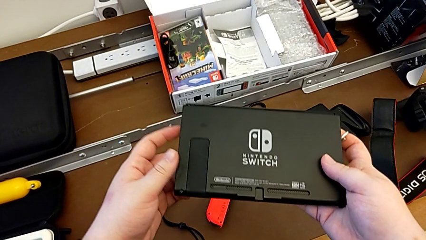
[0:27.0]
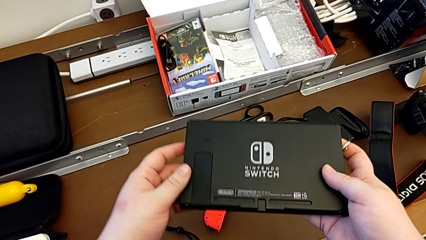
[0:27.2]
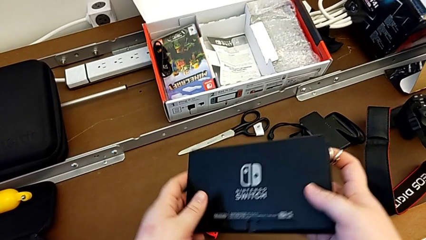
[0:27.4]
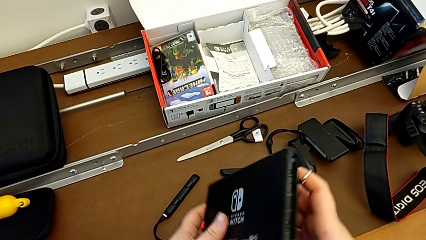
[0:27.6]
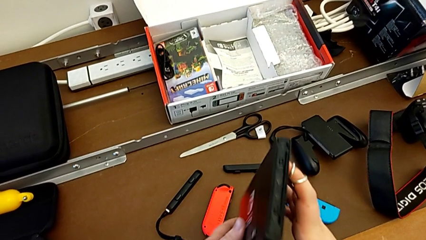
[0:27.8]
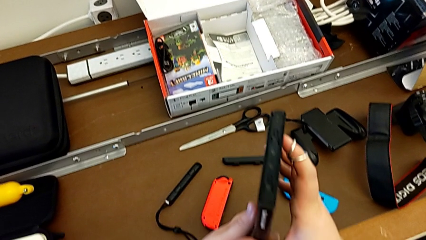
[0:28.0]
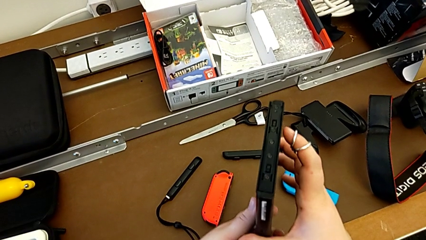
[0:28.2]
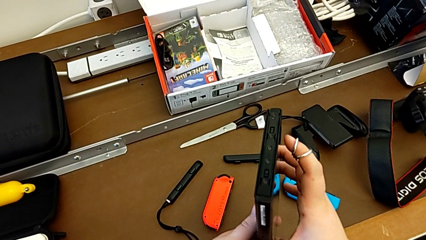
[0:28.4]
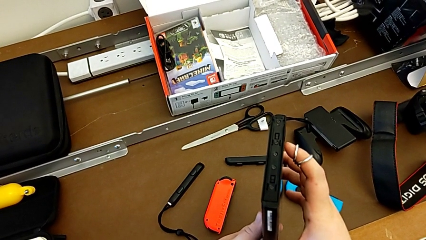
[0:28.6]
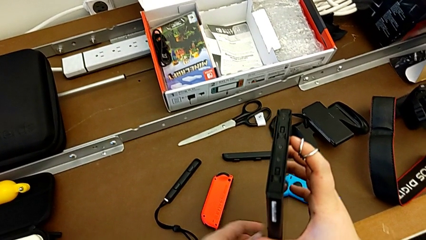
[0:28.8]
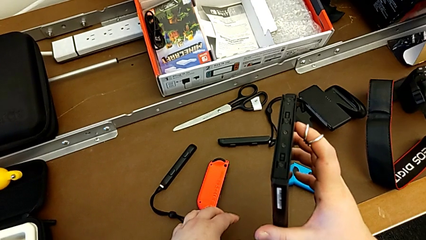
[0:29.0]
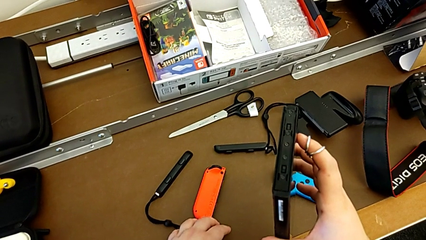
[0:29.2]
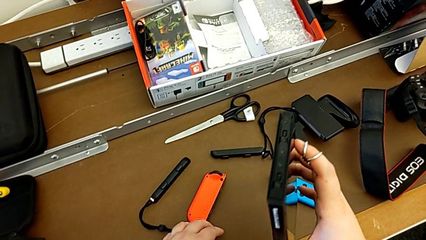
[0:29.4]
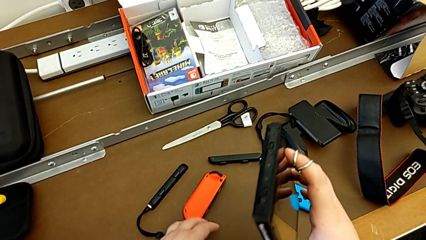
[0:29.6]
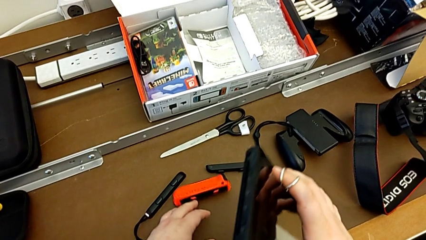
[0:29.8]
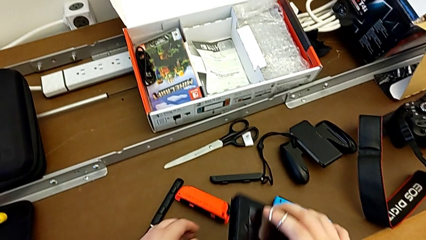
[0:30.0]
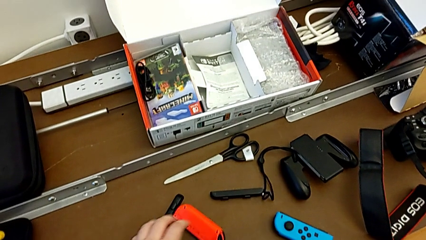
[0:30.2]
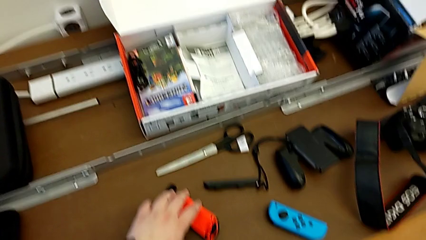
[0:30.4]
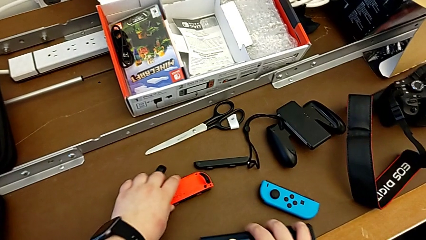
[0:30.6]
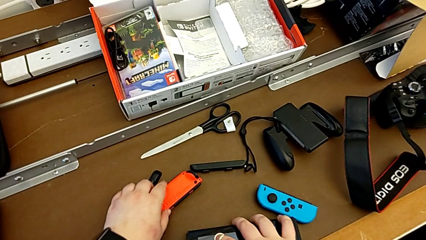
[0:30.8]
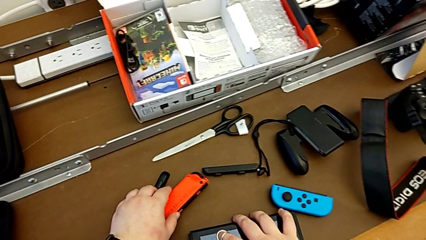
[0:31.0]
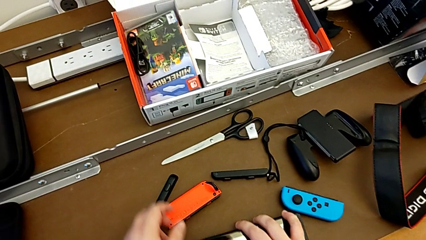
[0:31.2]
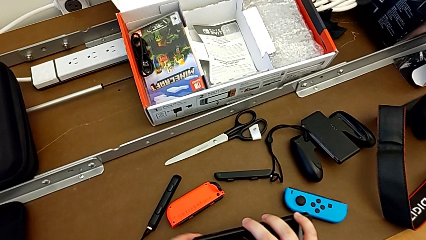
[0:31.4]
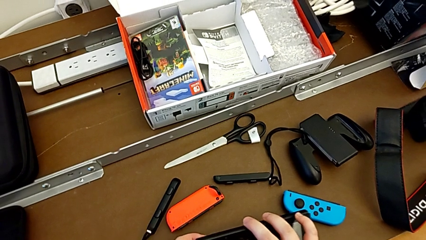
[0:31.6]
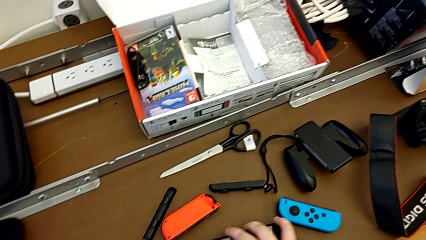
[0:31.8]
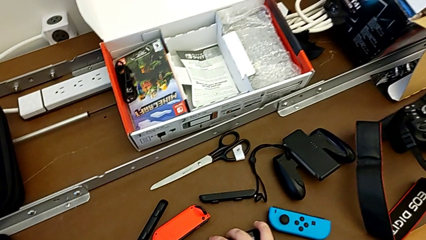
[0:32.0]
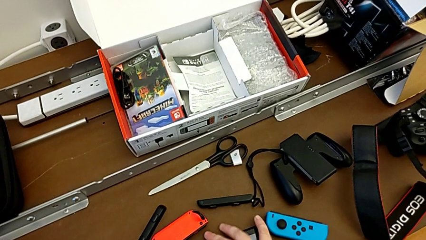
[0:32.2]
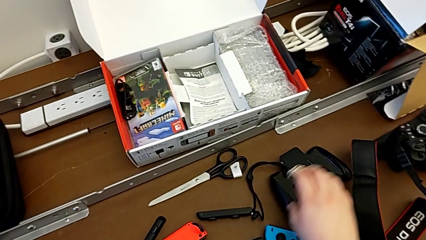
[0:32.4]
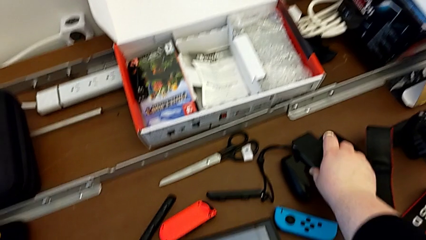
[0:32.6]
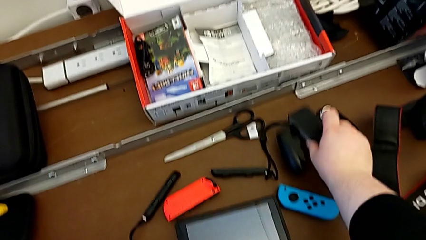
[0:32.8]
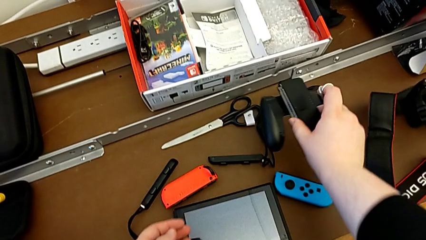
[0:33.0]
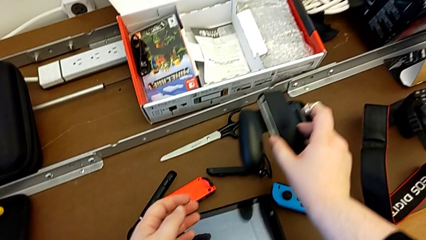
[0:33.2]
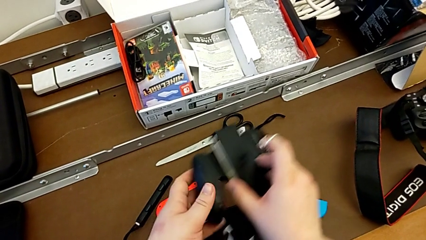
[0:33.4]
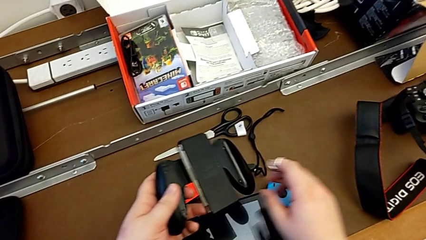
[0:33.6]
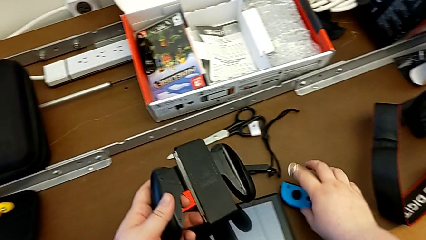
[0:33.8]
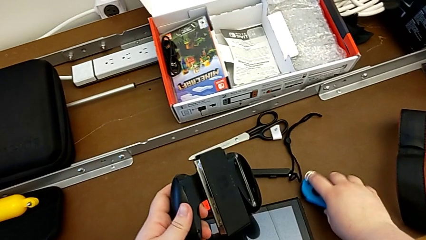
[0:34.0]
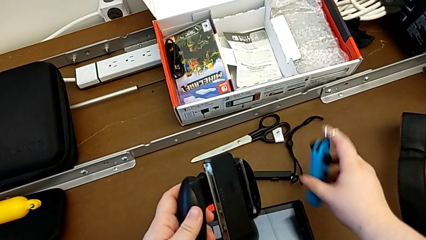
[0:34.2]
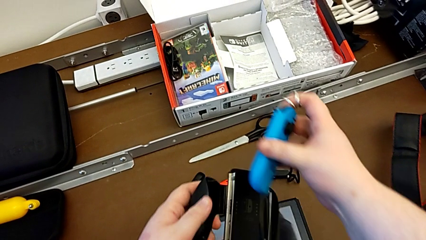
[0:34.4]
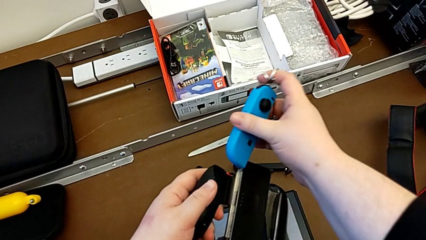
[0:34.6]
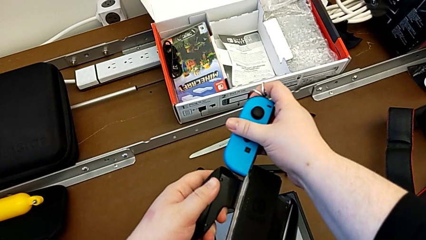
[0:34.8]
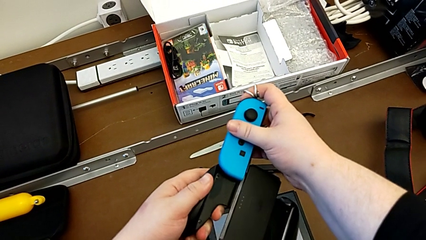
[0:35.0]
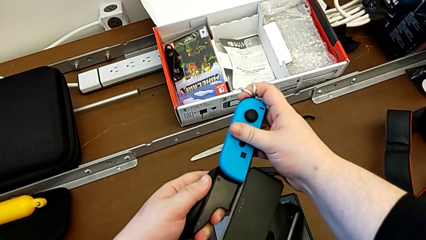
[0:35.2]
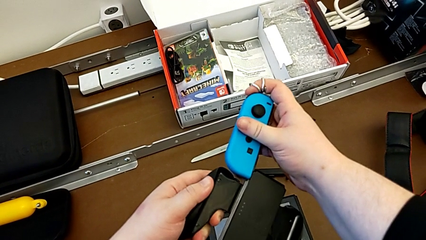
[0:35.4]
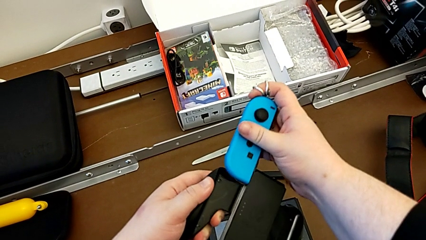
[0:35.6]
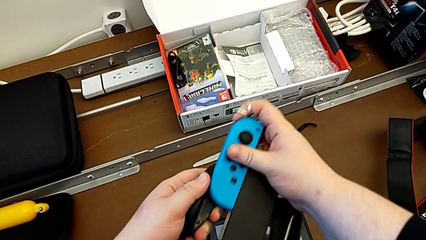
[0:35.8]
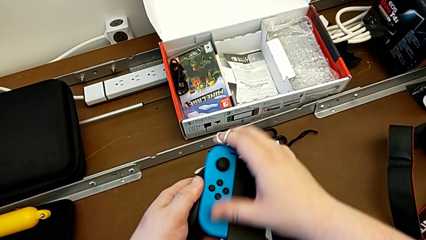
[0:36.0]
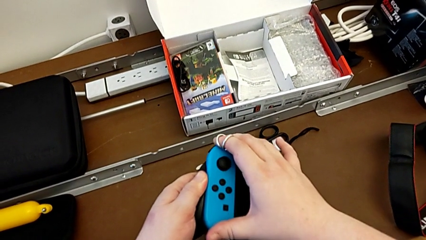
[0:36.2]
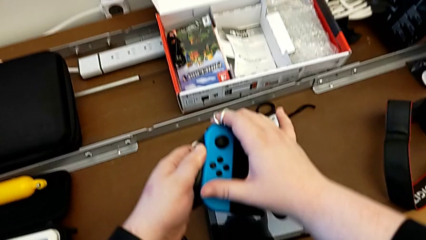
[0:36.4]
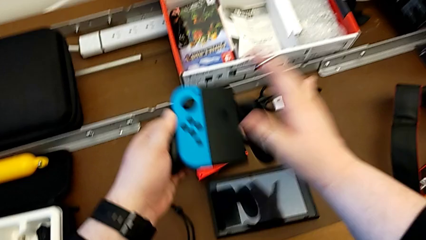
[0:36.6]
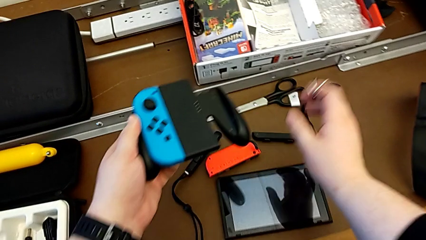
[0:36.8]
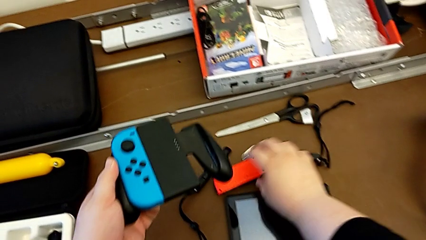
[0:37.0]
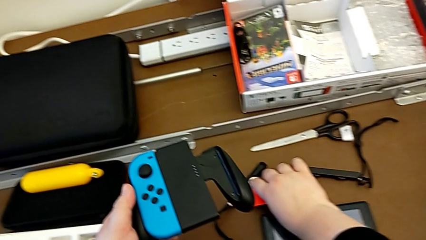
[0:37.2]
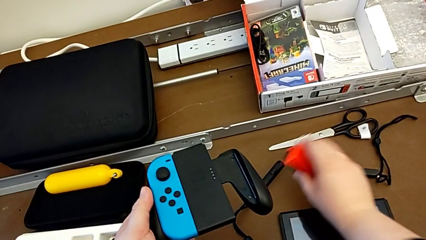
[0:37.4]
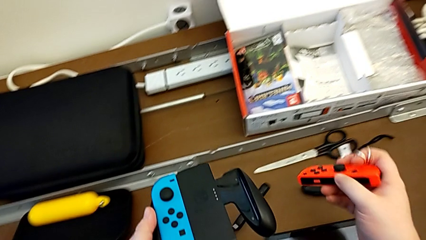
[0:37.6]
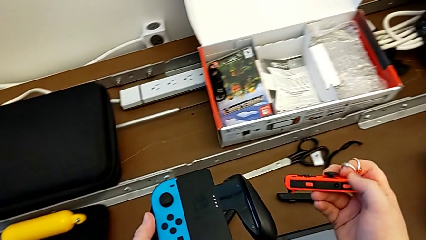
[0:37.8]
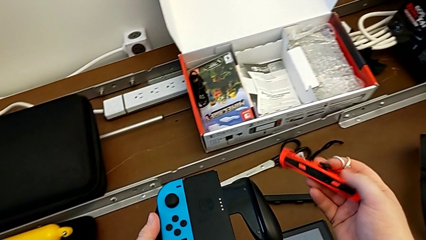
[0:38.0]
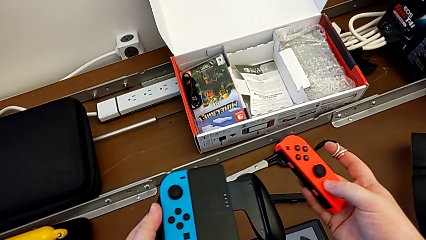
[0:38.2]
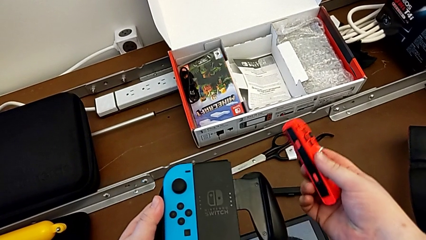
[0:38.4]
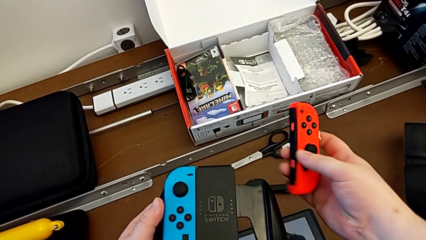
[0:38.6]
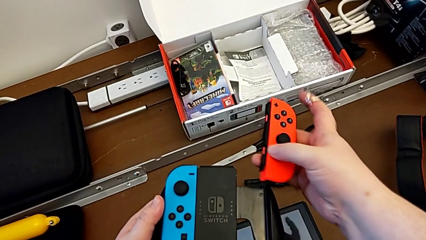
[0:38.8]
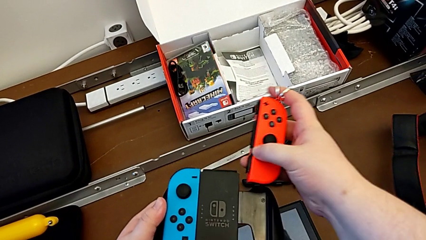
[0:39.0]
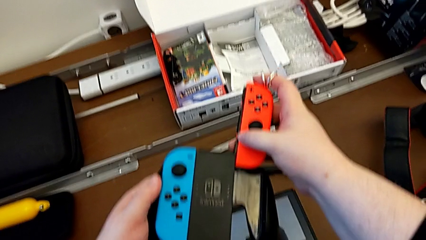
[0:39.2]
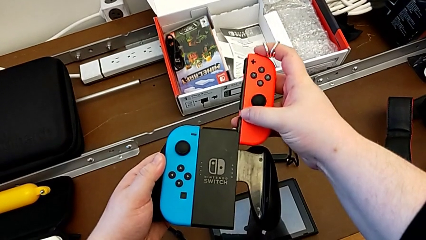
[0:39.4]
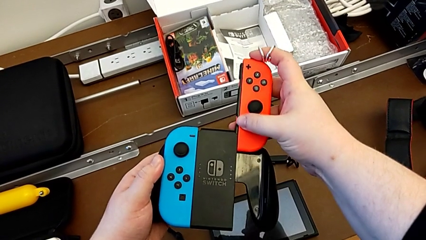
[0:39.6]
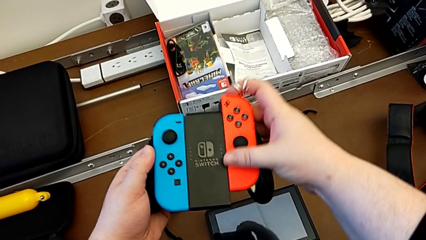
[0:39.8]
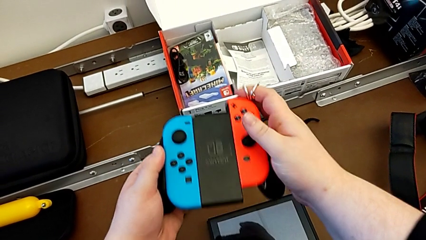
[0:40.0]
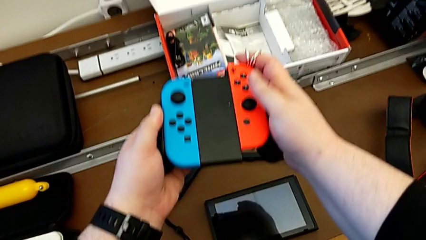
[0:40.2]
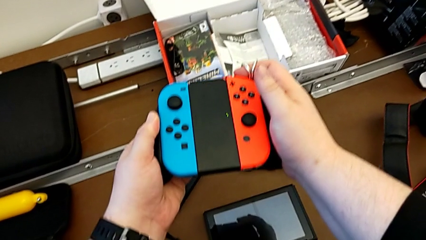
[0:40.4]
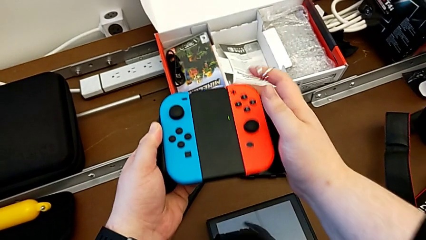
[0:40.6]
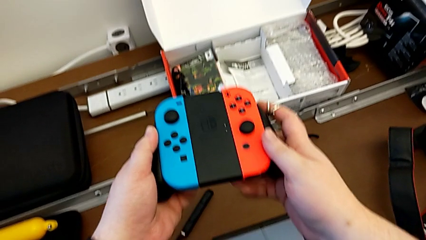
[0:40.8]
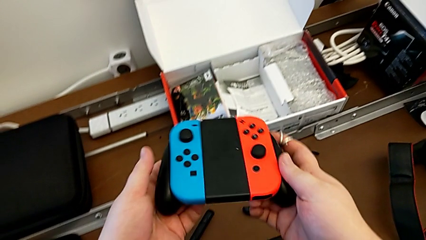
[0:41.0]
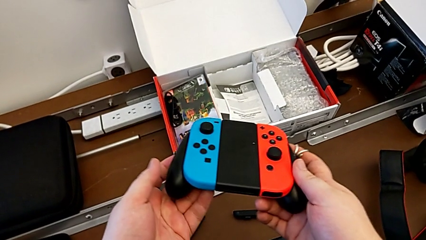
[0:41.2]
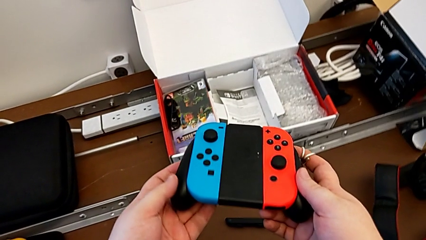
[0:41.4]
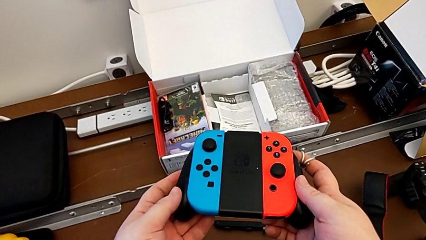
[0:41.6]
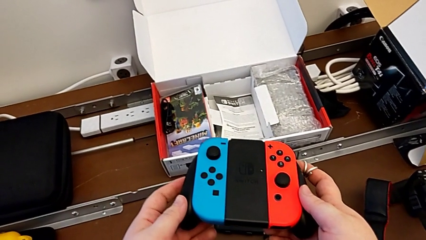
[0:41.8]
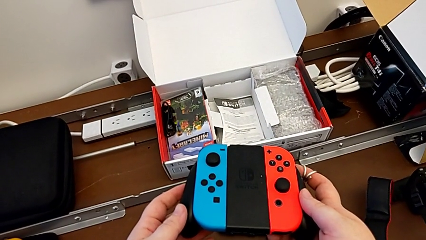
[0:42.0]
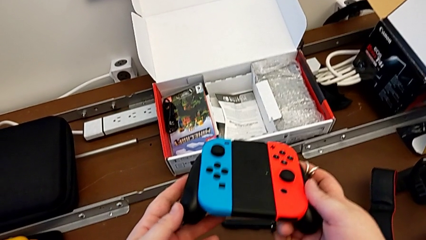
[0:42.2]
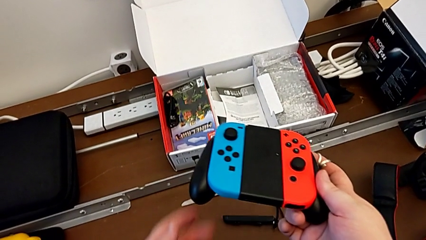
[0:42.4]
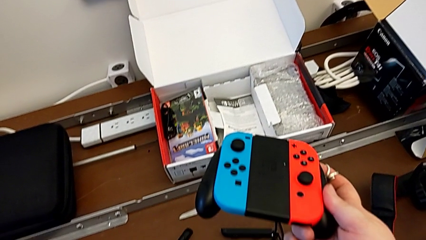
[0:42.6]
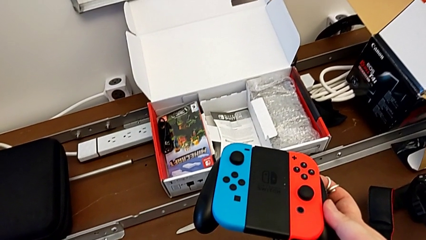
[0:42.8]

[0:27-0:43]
The camera wearer assembles the Joy-Con controllers in the comfort grip. They keep placing the Nintendo Switch. They lift the comfort grip with the left hand, grab it with the right hand and lift it with the left hand. They grab the blue Joy-Con controller with the right hand and slide it. They grab the red Joy-Con controller, lift it and slide the Joy-Con controller.
